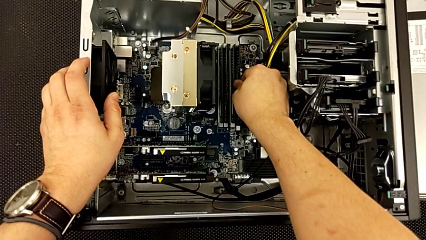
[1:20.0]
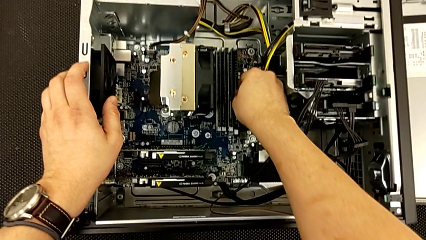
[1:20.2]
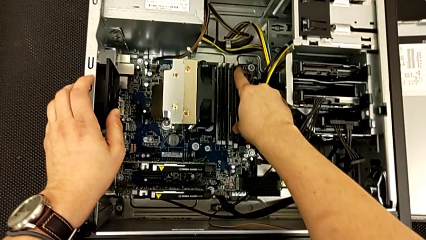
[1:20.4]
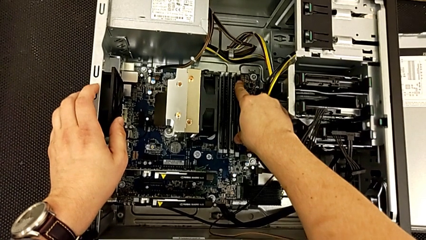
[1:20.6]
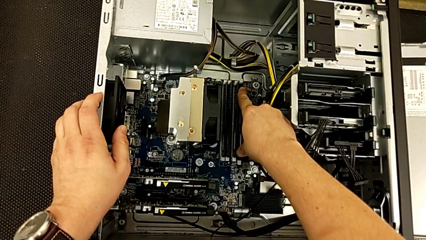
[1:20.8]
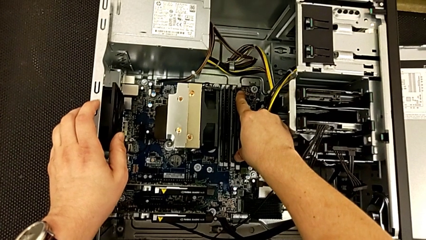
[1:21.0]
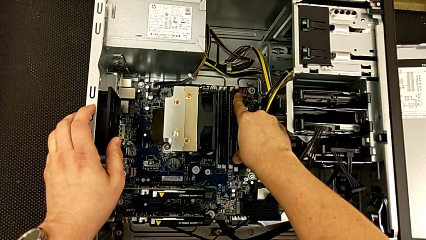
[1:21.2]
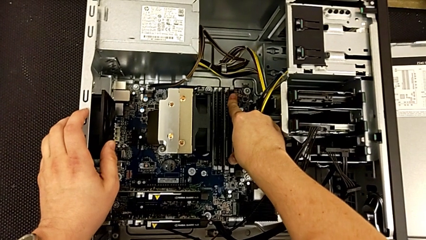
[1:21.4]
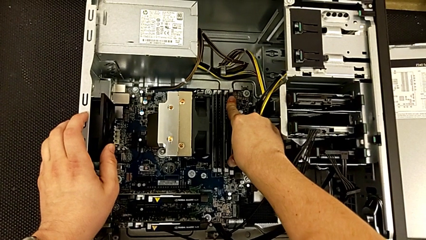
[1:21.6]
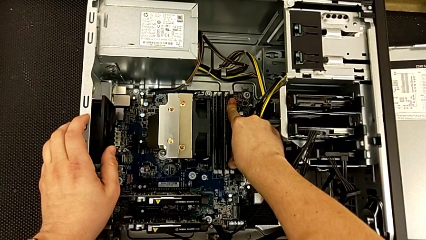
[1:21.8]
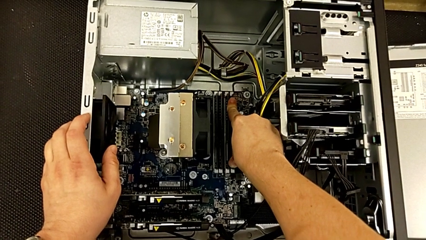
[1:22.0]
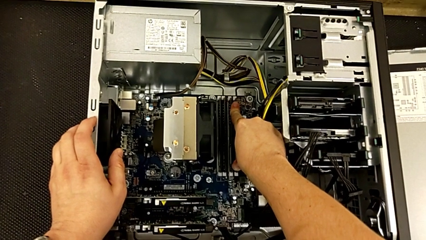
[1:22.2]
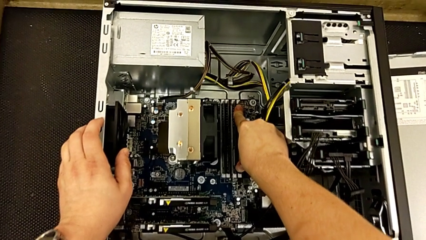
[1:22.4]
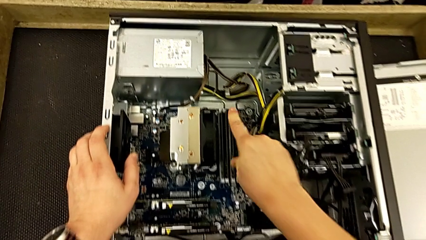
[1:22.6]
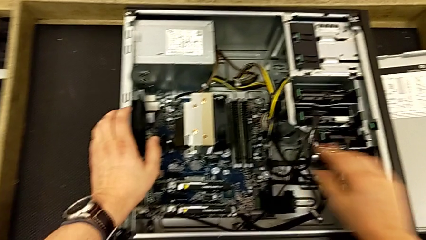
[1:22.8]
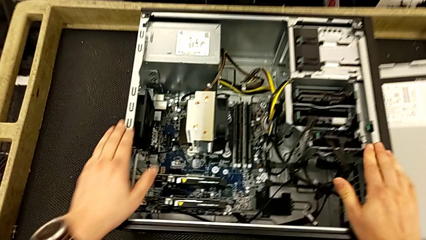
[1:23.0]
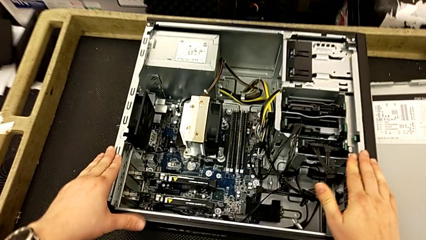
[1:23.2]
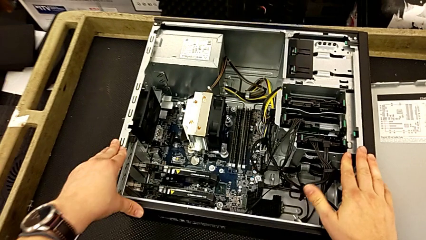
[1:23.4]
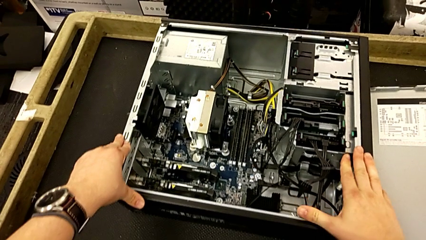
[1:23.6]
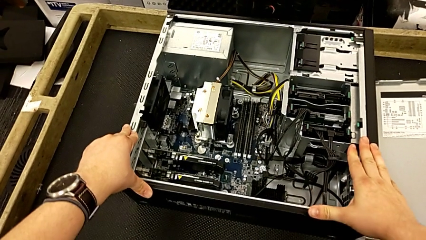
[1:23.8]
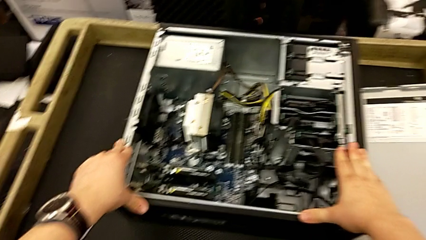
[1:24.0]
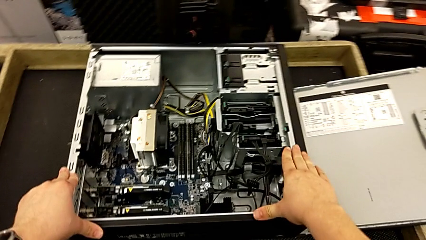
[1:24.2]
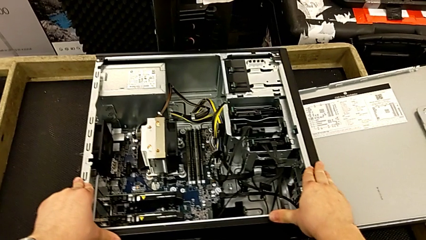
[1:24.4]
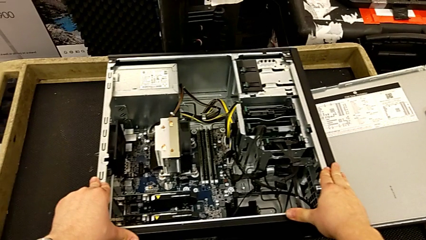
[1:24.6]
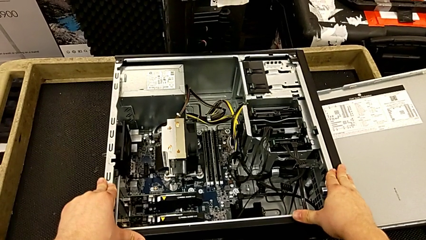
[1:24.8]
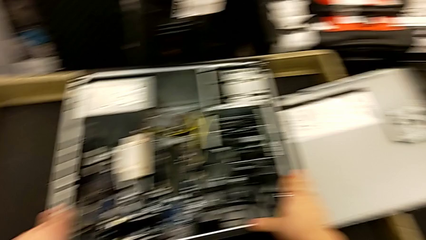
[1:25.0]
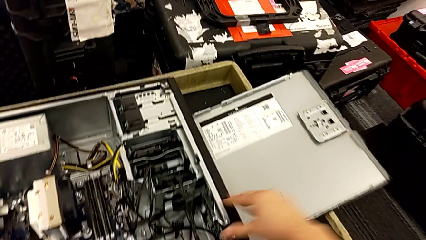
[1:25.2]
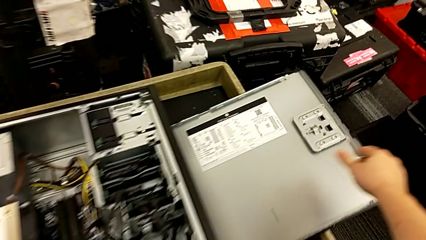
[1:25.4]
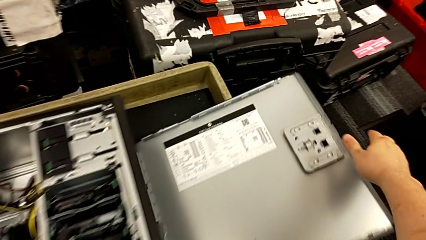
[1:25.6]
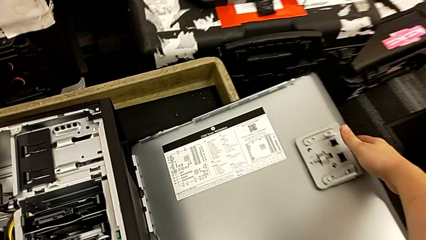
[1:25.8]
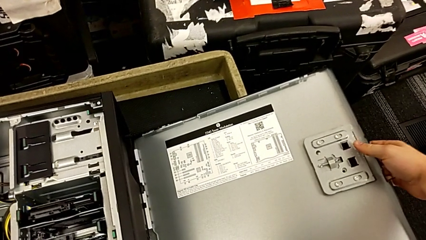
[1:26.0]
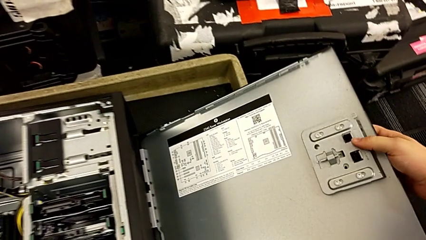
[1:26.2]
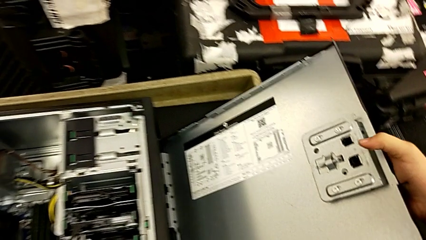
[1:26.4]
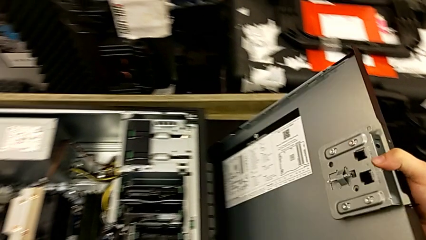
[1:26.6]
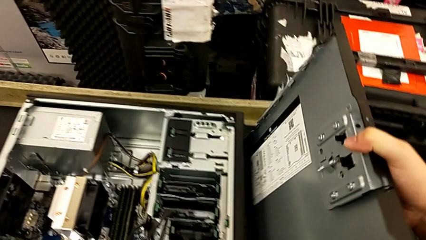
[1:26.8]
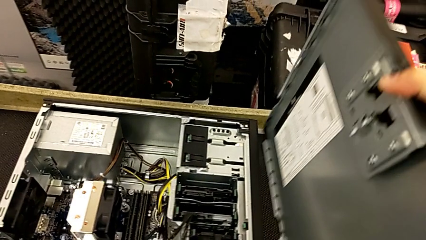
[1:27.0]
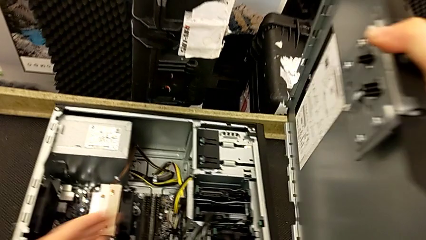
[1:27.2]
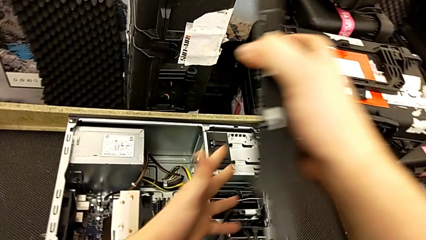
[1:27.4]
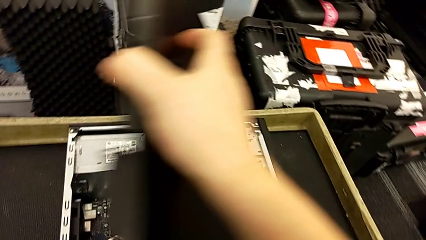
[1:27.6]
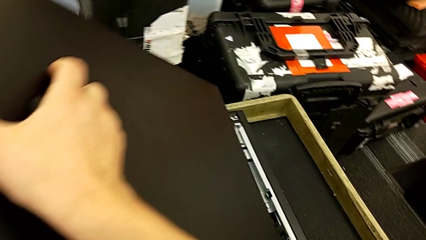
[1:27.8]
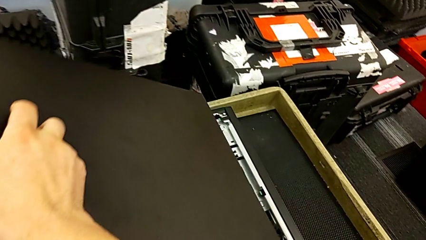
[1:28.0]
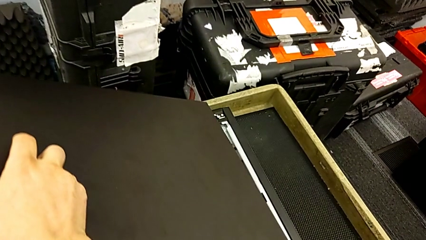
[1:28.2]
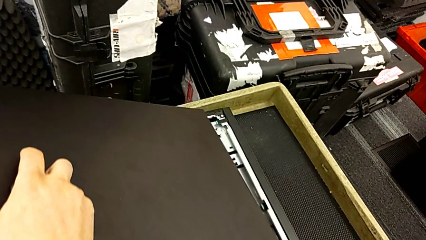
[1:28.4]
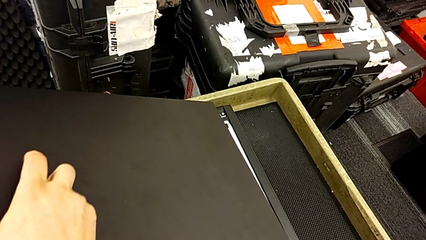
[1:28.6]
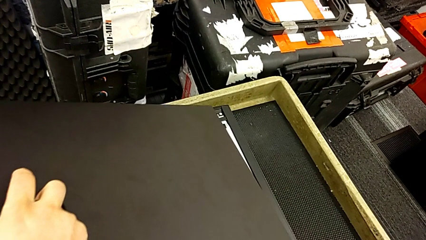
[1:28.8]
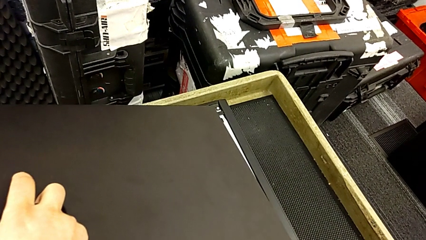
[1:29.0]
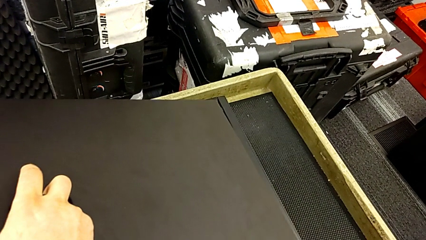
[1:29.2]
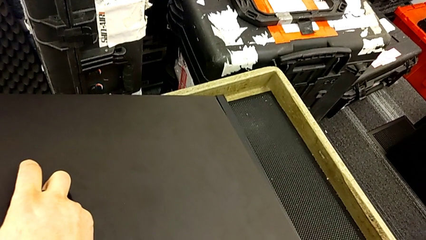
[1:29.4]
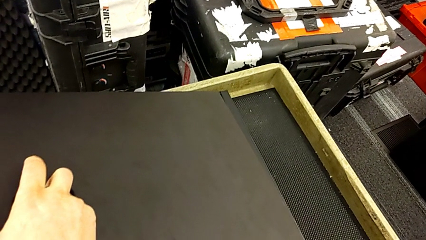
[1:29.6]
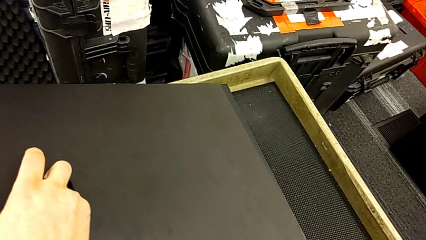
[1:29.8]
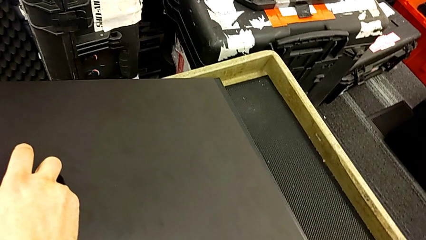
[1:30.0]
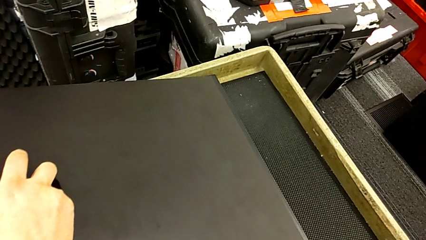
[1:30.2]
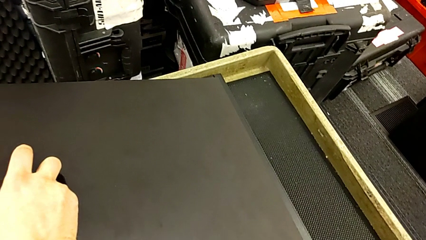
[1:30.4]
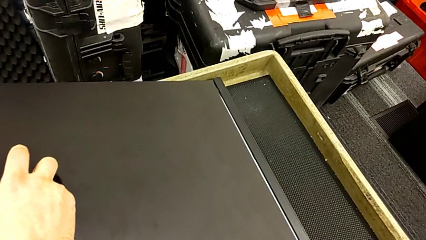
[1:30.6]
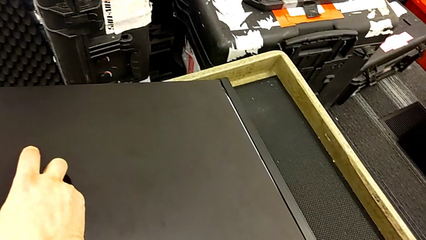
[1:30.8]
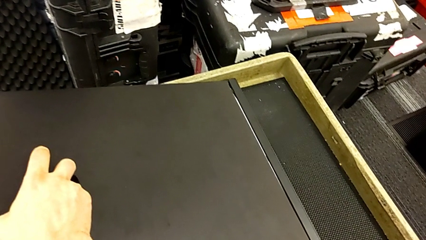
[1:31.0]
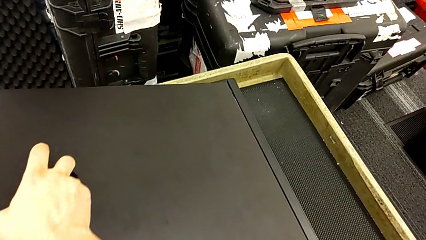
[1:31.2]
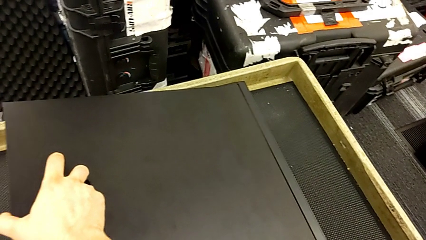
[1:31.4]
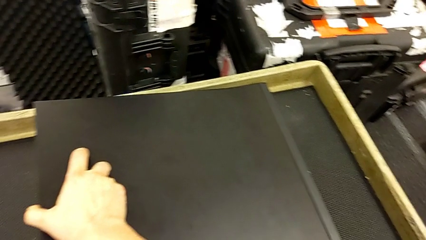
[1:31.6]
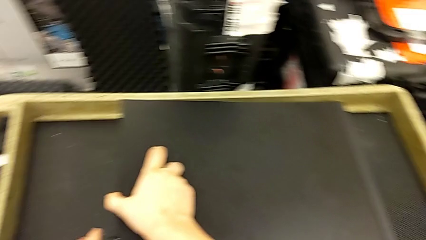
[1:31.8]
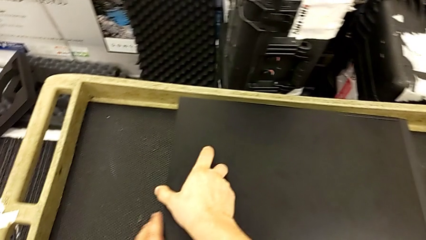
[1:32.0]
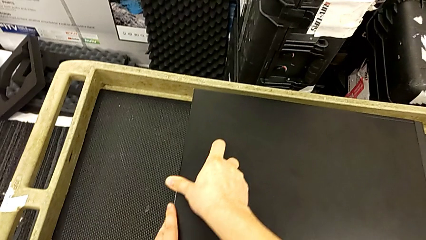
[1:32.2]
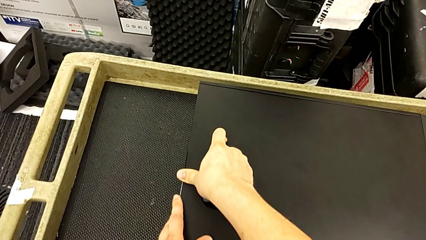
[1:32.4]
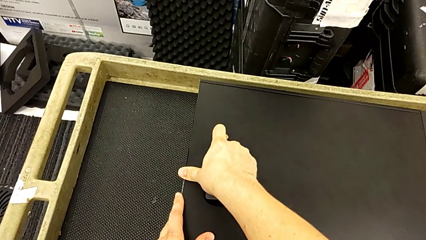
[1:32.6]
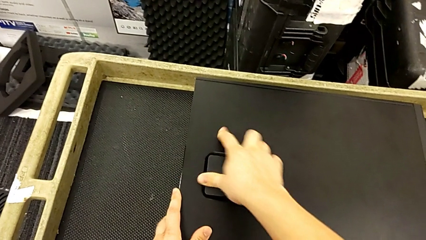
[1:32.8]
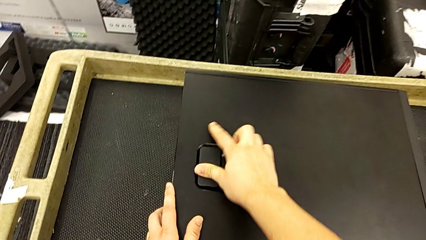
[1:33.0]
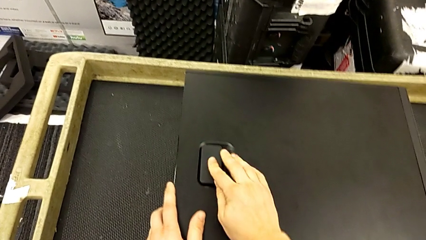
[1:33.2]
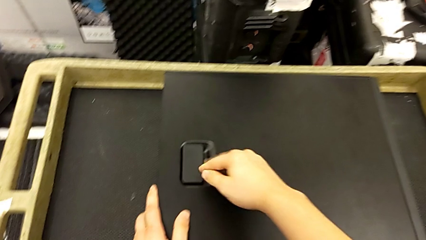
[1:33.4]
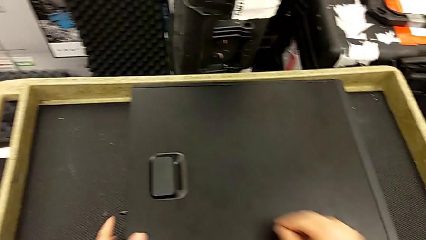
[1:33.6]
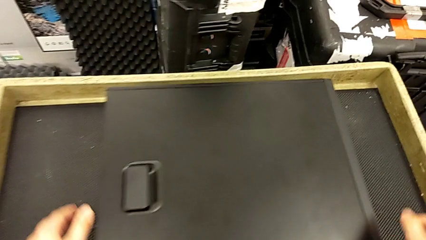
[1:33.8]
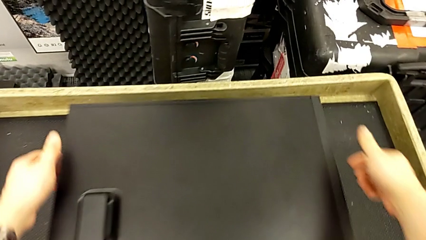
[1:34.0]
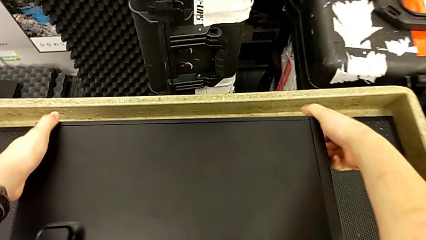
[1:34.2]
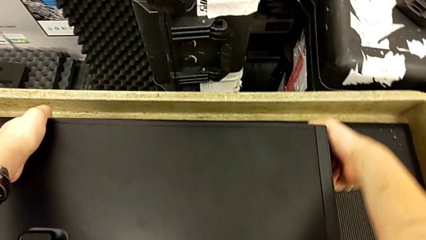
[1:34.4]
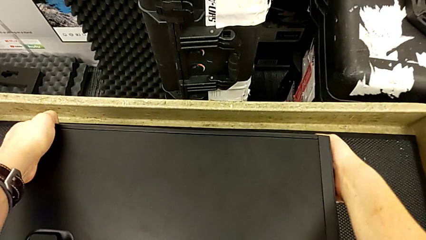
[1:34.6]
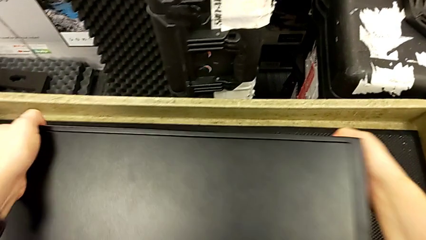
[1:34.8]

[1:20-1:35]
The camera wearer is installing the RAM onto the computer. They assemble the RAM, grab the cover and assemble the cover.

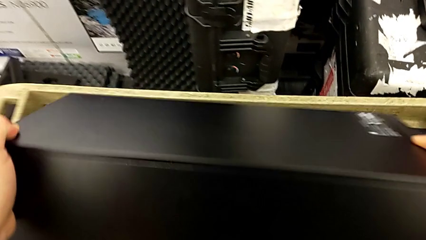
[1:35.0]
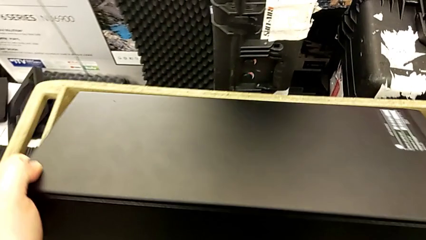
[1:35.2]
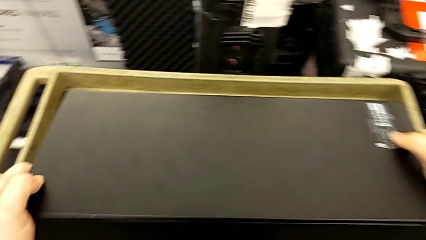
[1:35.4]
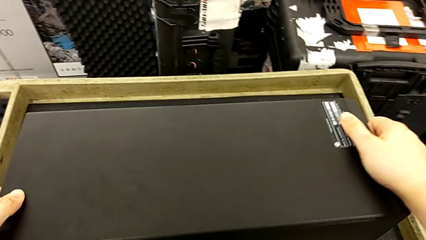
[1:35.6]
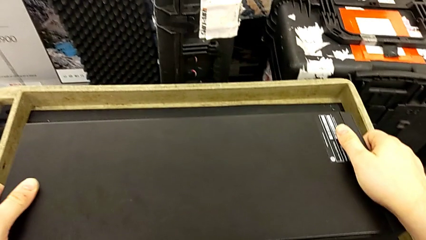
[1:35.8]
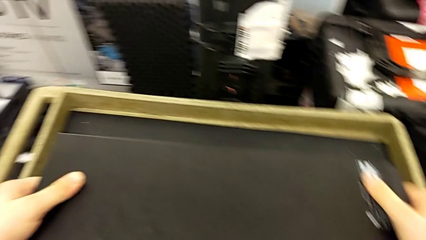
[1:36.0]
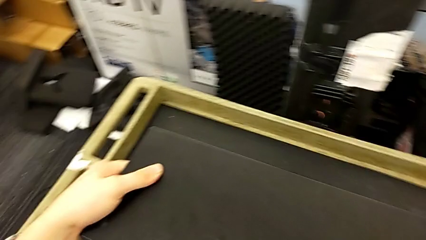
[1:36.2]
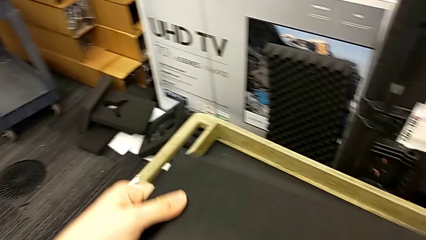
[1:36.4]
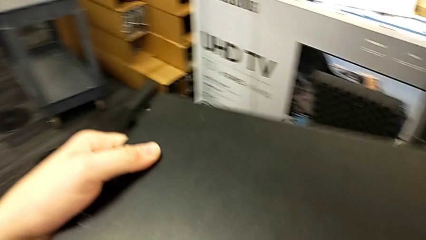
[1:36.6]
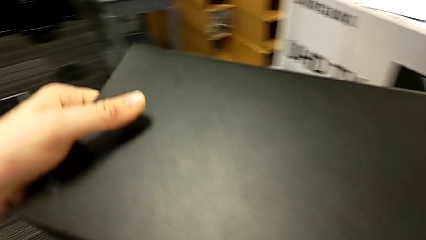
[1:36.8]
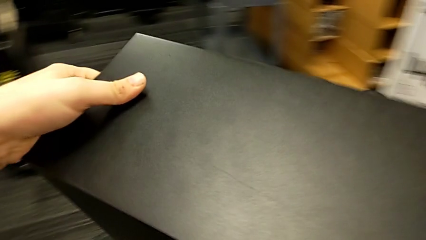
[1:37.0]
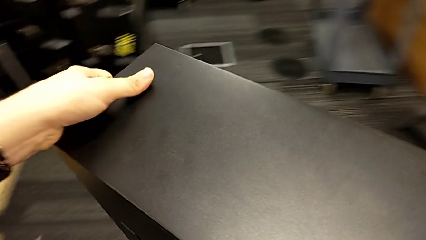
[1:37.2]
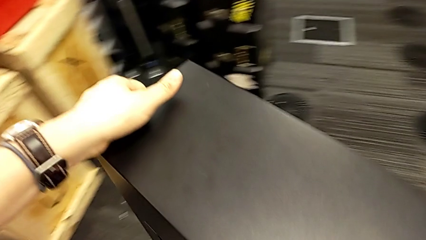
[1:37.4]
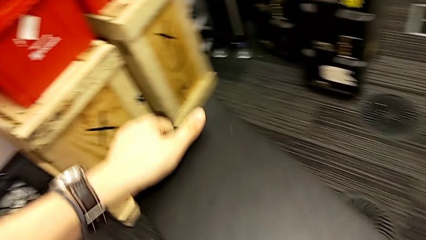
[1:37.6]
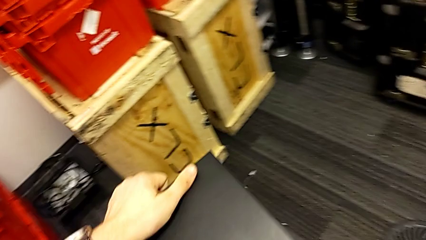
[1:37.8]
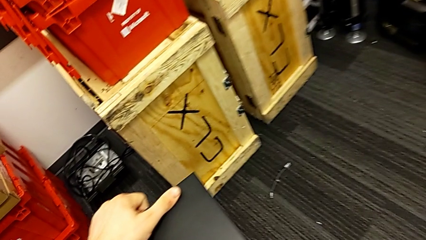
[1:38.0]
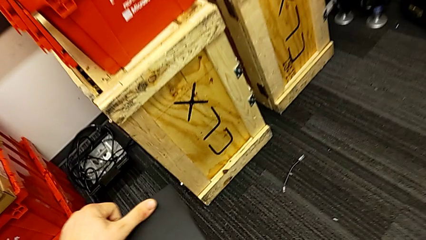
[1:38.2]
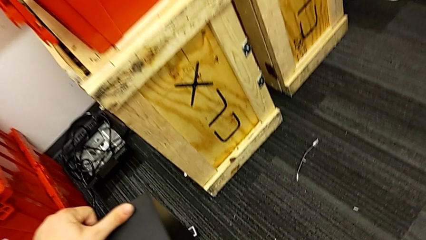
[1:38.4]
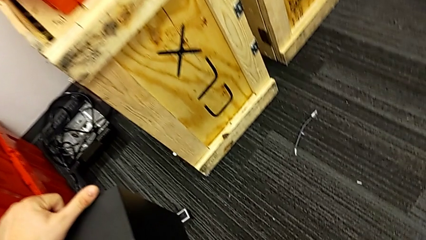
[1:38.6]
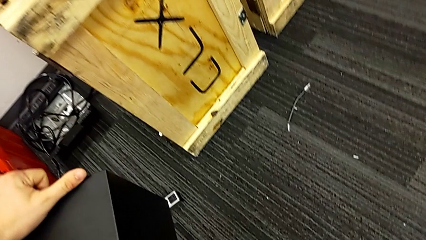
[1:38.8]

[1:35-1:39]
The camera wearer is plugging in the HDMI cable and the power supply to the computer. They lift the computer tower.
